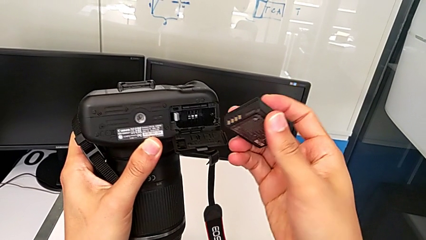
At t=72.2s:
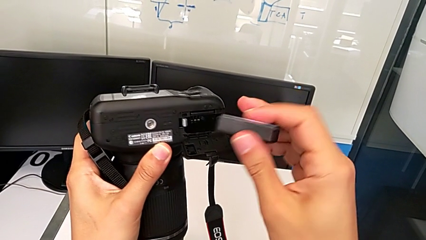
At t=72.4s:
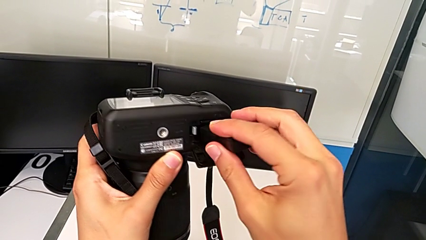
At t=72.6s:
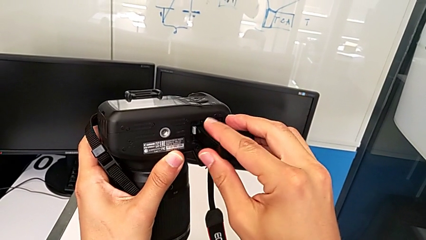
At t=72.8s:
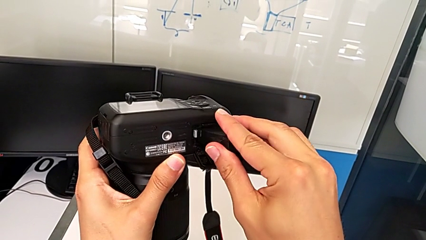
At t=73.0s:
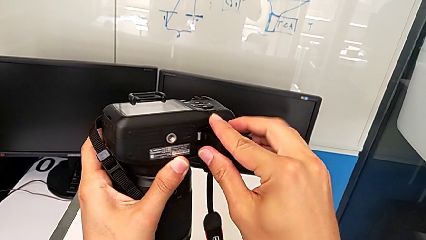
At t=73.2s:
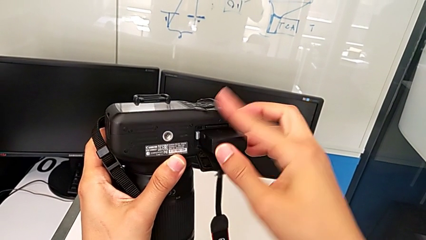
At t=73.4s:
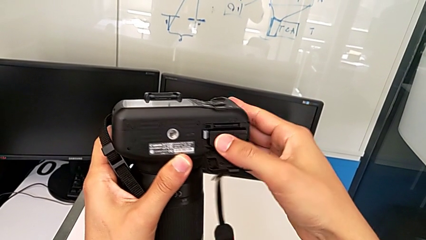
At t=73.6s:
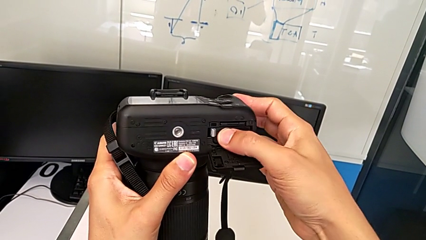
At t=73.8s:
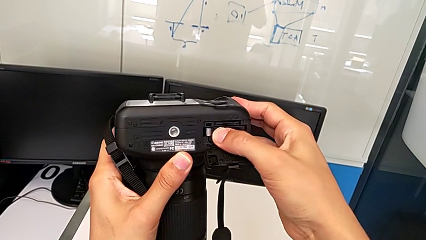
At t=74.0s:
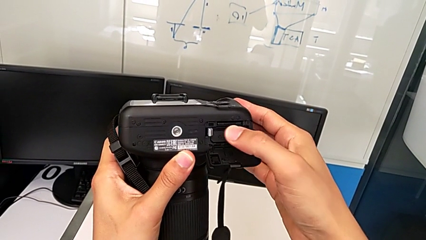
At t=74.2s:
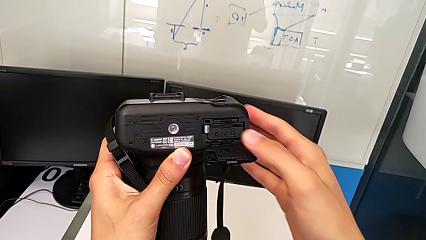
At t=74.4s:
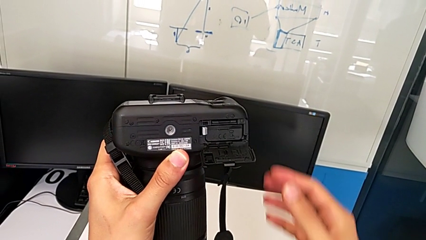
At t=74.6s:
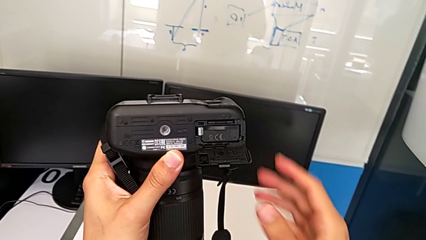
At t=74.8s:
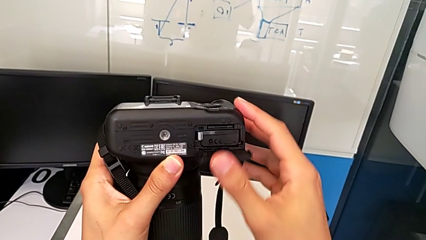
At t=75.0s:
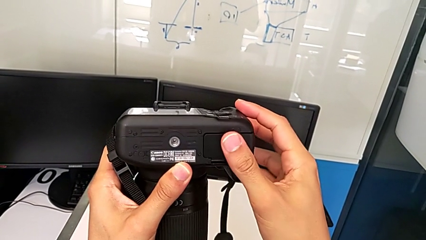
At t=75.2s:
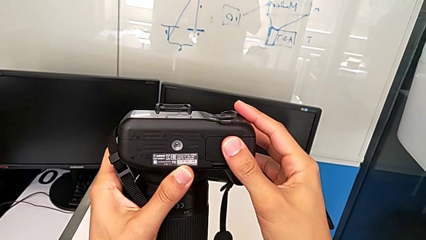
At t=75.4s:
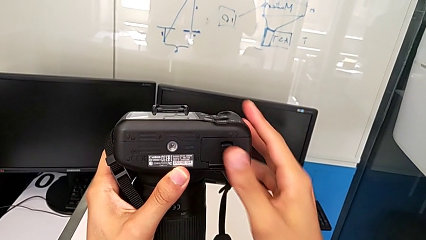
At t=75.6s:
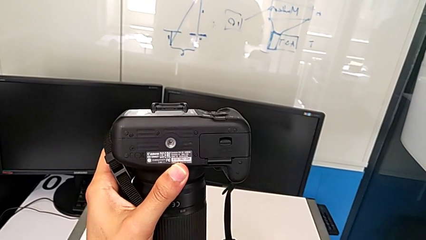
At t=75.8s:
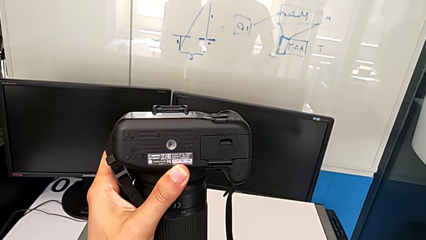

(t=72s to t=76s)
The camera wearer is exchanging the battery of the DSLR. They insert the new battery and close the battery door.

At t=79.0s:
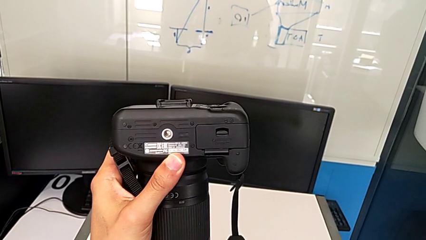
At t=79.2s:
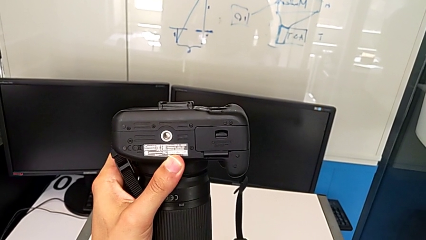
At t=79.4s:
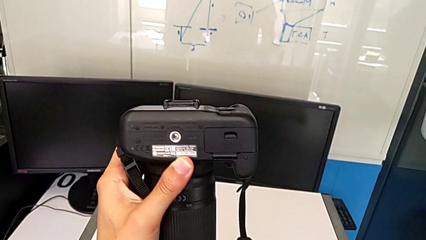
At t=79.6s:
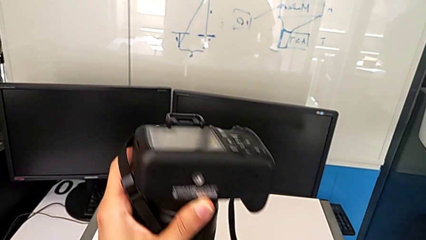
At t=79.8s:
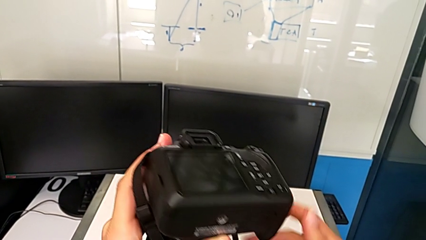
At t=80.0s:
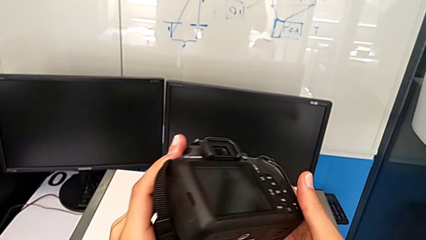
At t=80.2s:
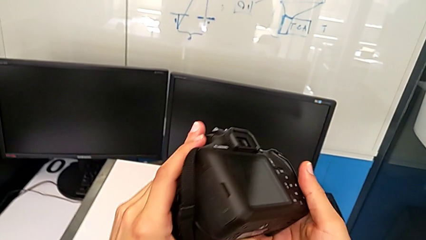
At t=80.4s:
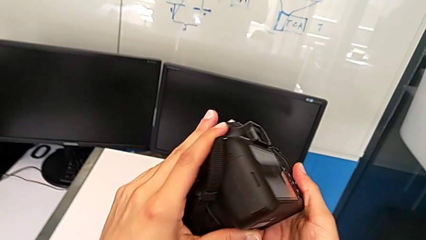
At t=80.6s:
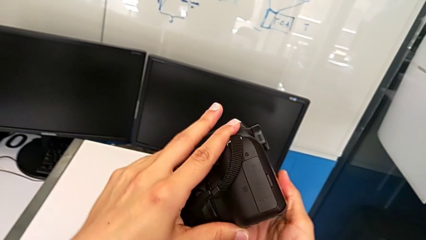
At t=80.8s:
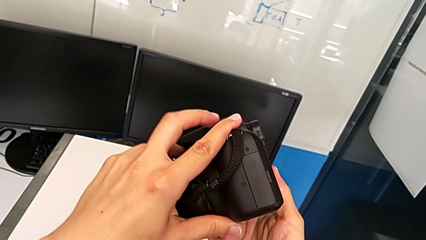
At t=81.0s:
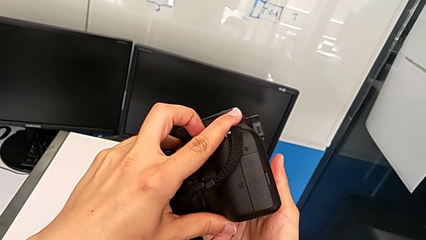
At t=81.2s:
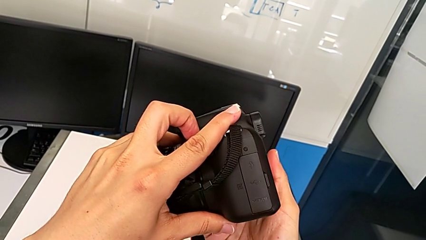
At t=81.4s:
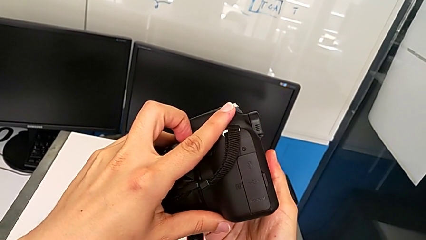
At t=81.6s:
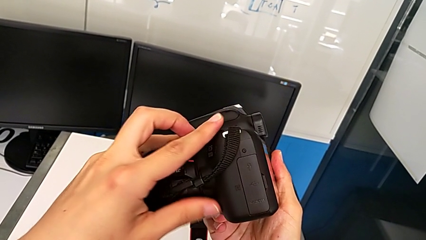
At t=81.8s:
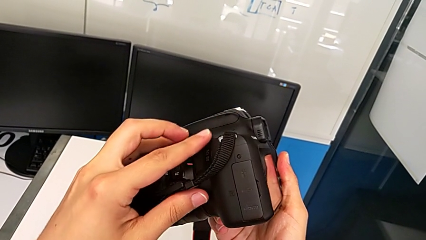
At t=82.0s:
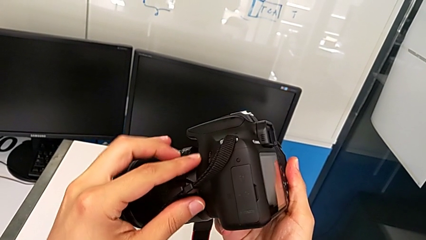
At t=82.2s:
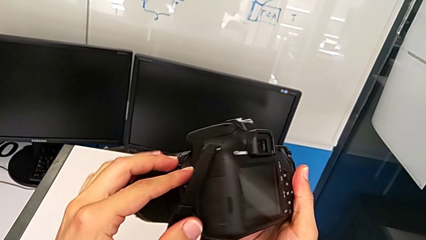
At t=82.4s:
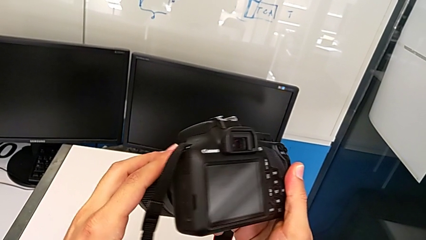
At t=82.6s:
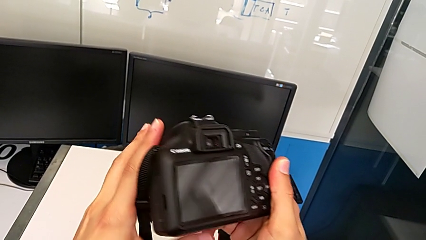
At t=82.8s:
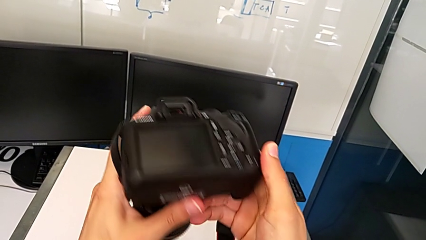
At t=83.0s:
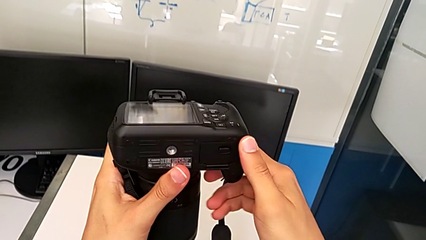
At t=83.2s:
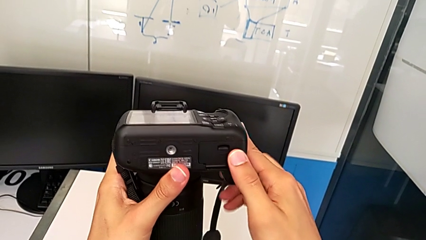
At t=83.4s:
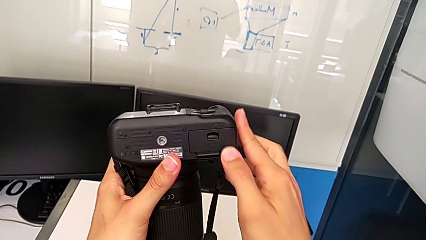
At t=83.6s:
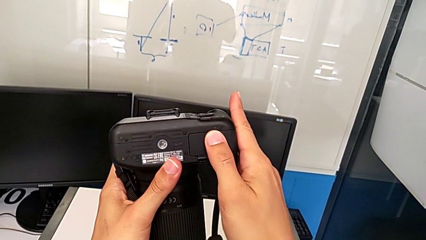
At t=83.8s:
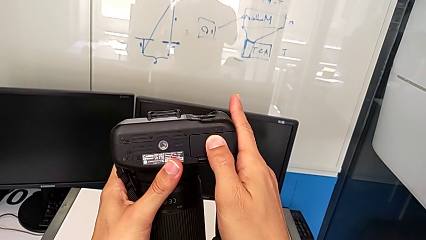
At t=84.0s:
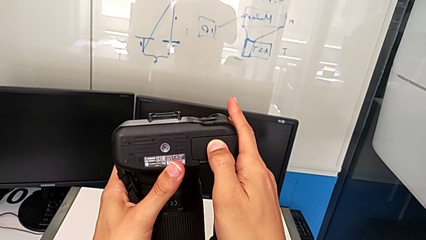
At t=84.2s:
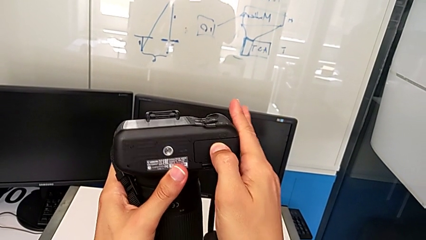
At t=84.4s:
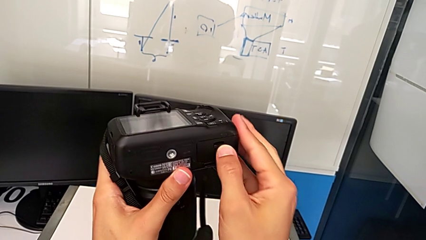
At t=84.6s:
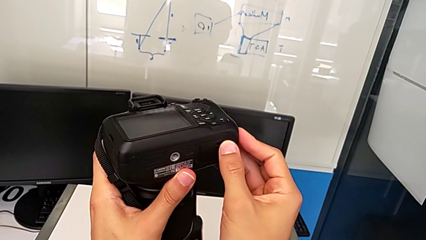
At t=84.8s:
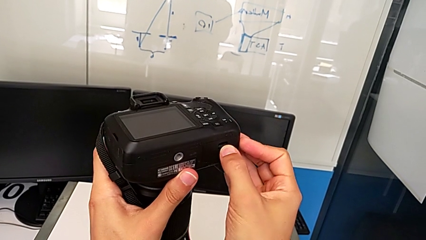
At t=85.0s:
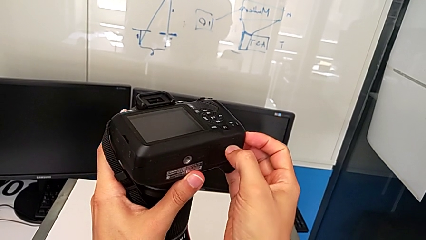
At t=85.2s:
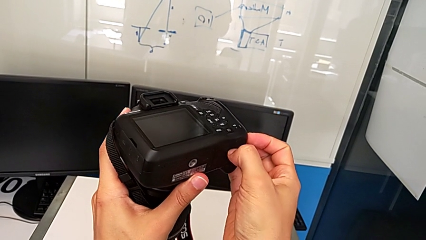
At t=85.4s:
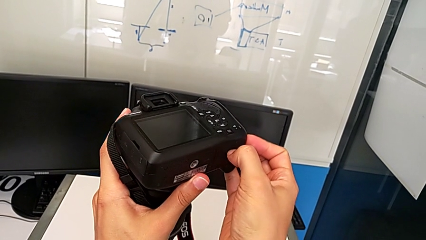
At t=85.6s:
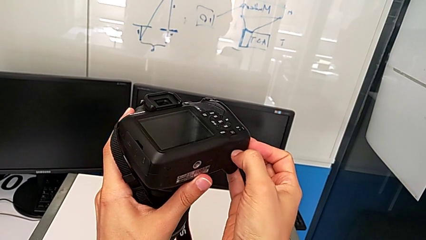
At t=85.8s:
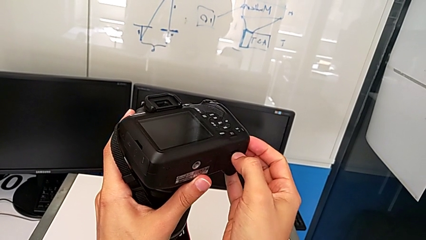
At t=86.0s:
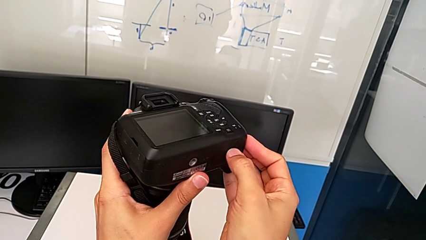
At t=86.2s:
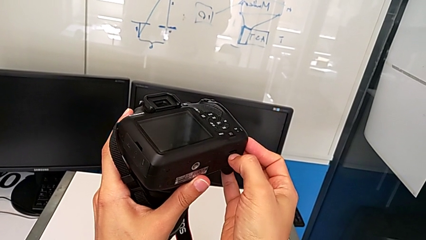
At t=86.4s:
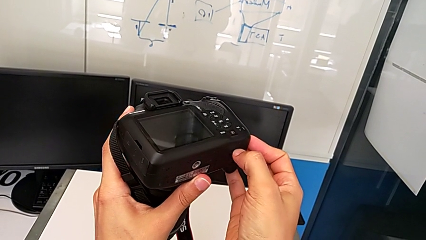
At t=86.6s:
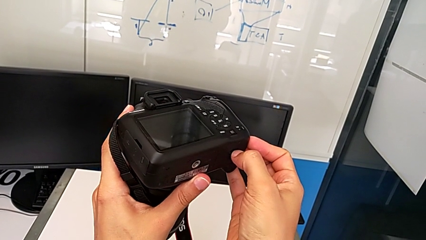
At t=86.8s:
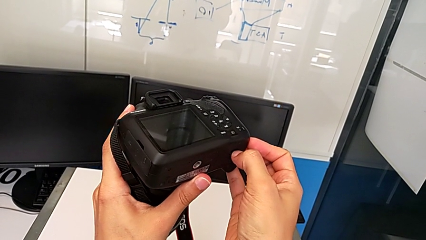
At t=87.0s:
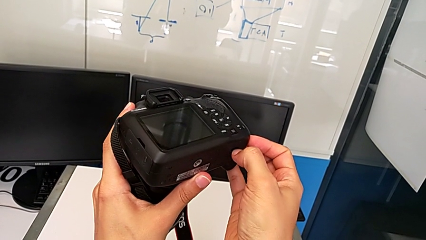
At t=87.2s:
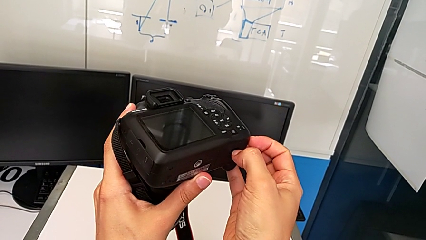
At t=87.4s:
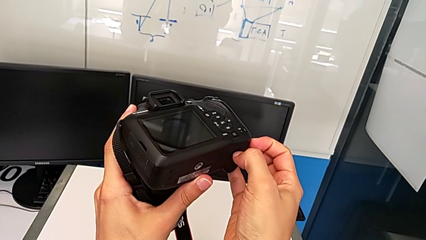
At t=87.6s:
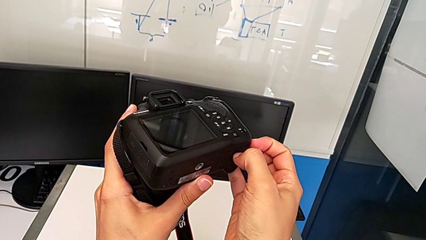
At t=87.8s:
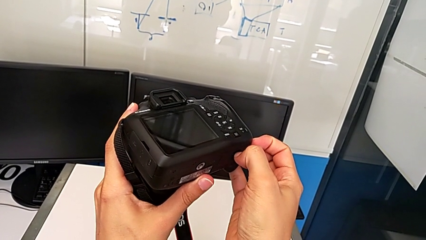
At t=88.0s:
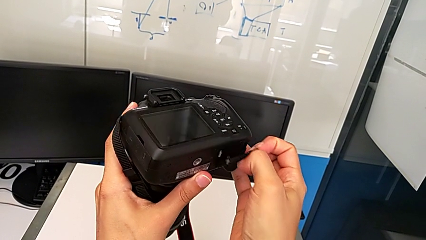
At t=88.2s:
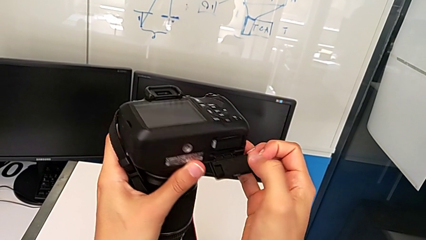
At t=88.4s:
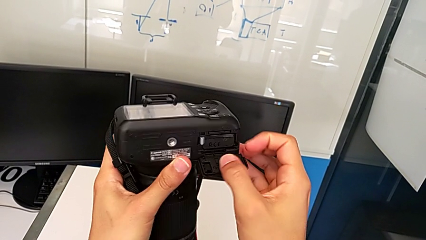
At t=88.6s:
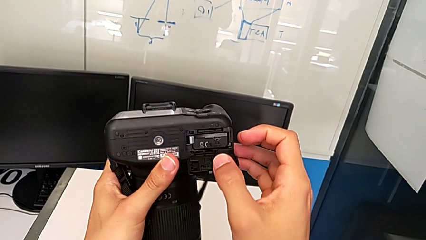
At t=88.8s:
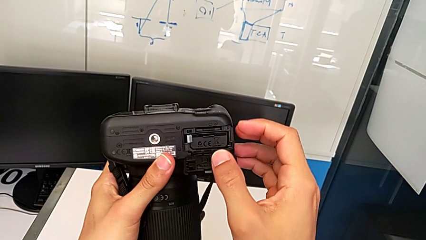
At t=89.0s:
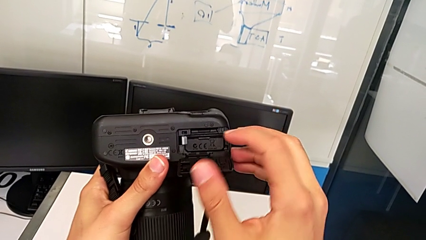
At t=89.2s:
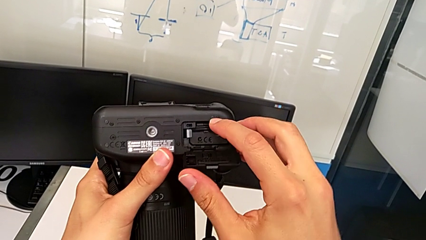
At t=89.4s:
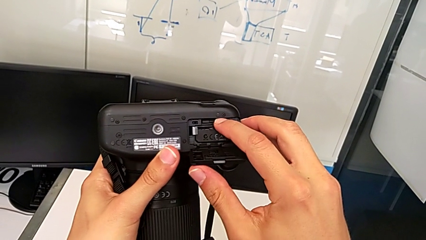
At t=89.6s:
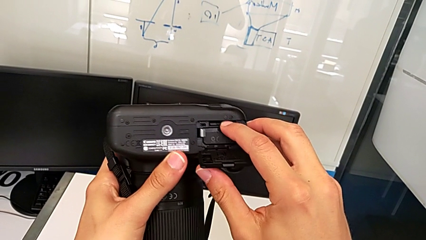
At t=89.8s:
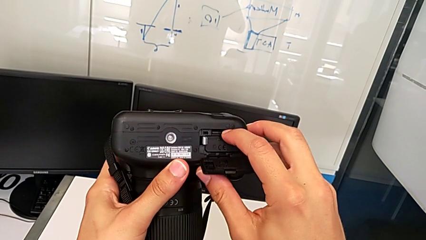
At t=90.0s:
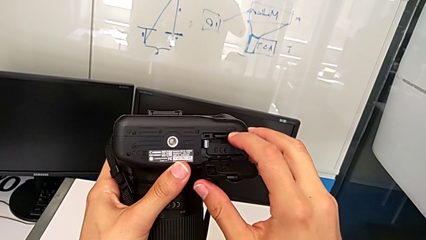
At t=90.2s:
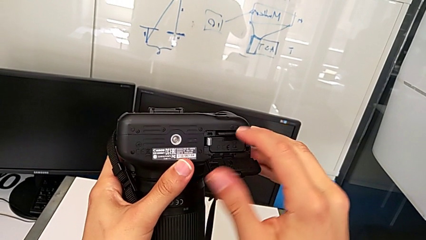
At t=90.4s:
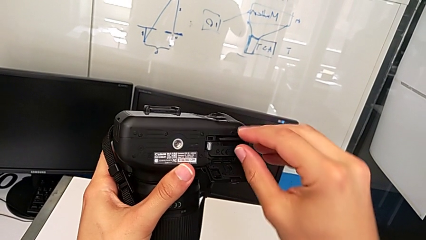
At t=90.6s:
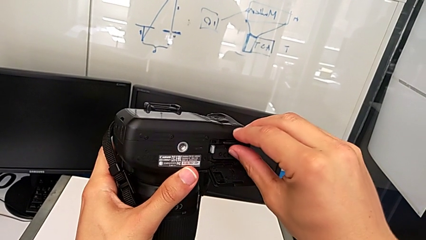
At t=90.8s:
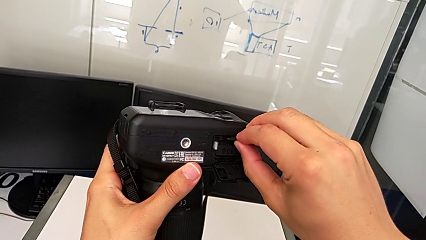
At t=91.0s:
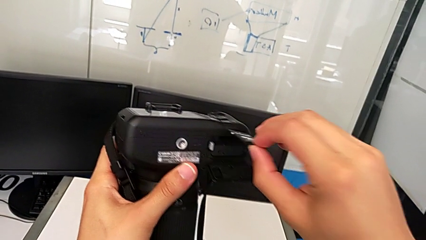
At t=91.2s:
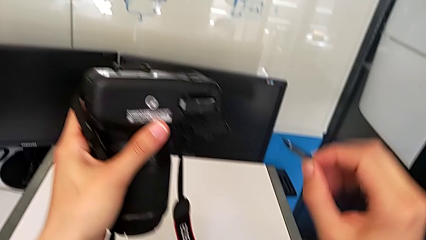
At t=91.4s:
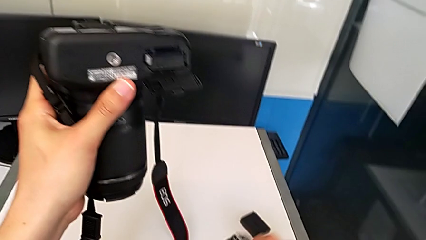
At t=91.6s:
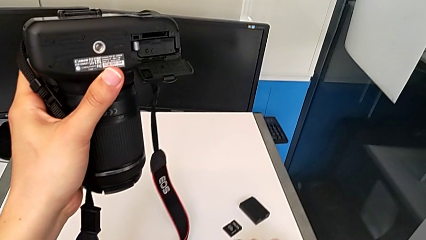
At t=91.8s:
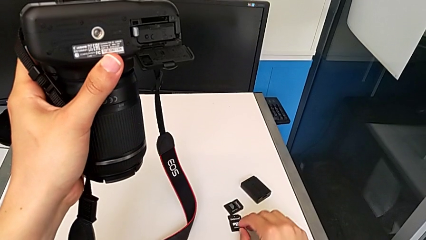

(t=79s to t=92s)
The camera wearer is exchanging the SD card of the DSLR. They rotate the DSLR, pull the battery door, open it, press the SD card and withdraw it.
